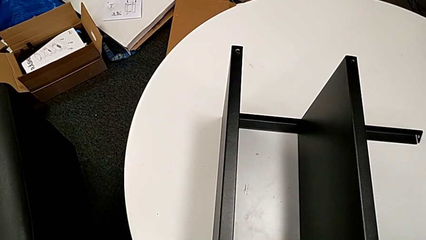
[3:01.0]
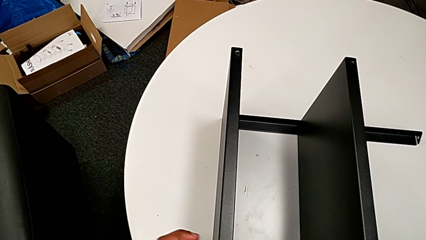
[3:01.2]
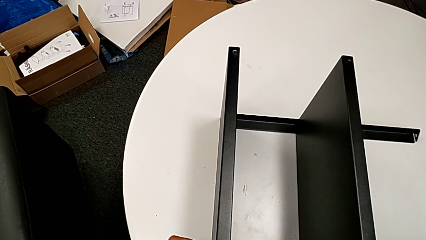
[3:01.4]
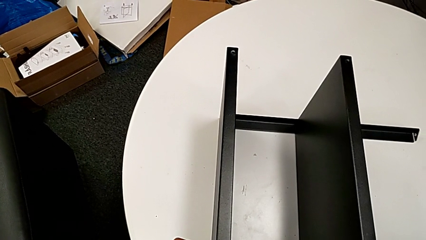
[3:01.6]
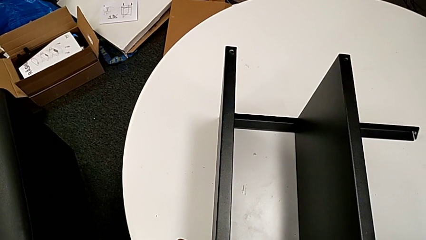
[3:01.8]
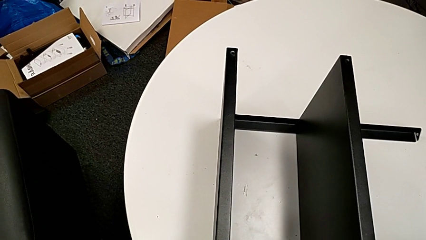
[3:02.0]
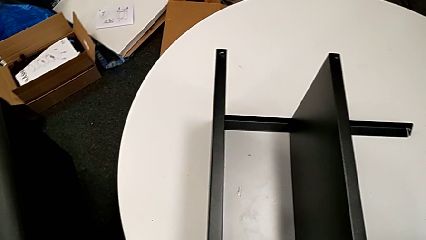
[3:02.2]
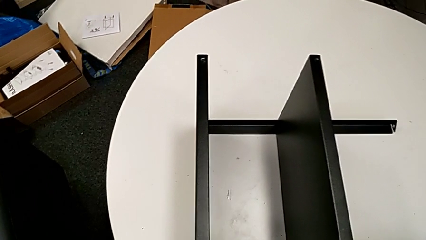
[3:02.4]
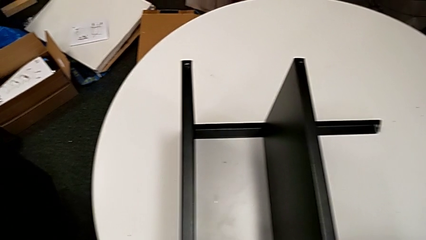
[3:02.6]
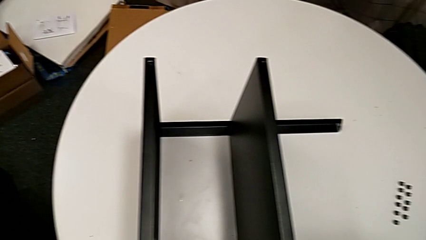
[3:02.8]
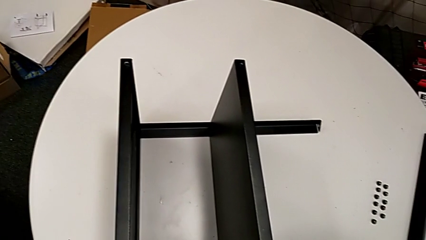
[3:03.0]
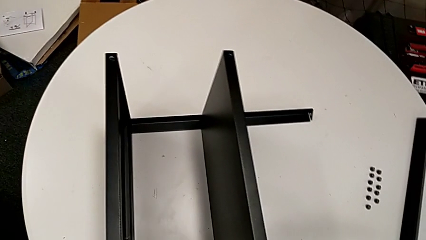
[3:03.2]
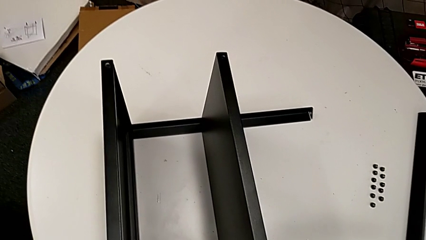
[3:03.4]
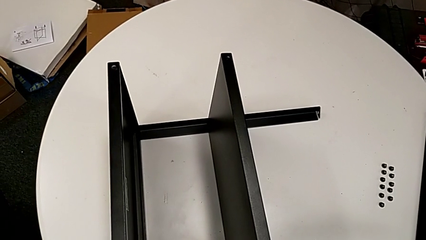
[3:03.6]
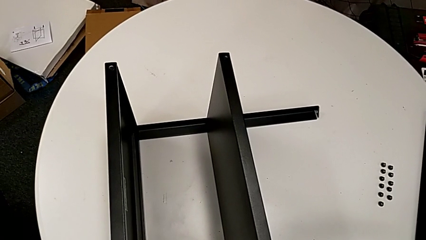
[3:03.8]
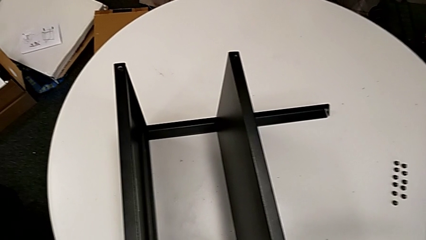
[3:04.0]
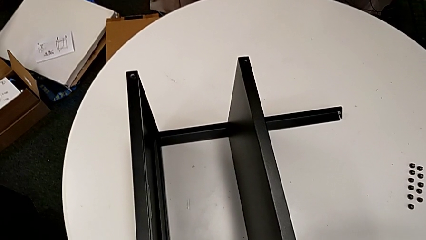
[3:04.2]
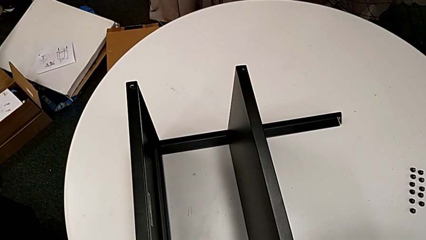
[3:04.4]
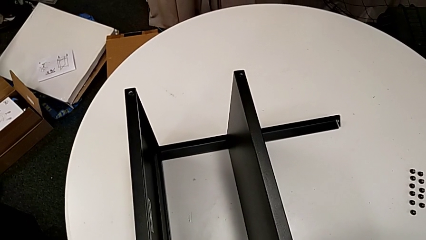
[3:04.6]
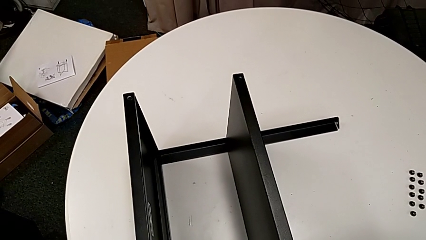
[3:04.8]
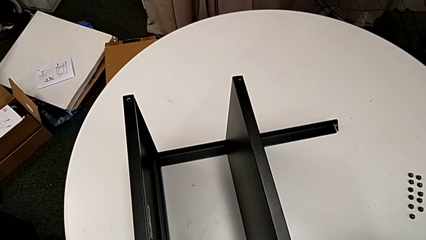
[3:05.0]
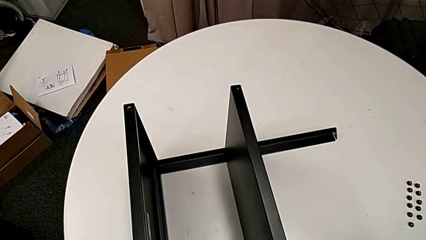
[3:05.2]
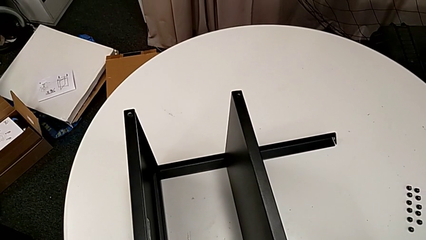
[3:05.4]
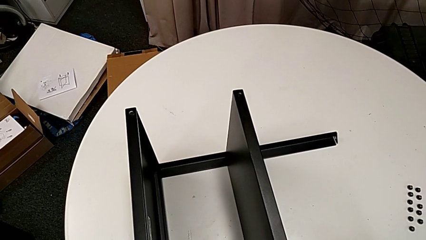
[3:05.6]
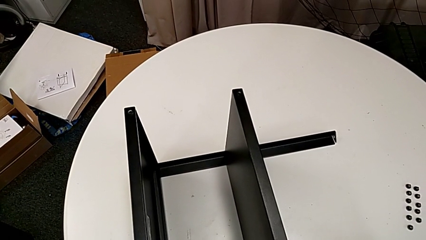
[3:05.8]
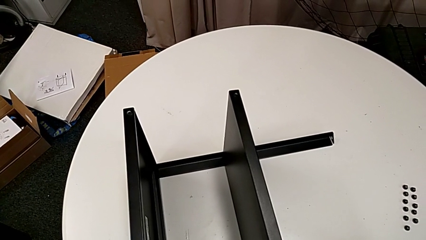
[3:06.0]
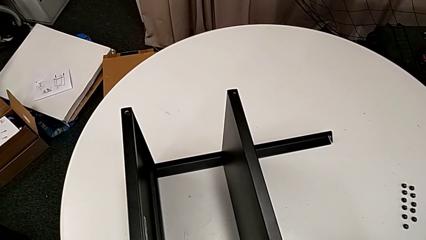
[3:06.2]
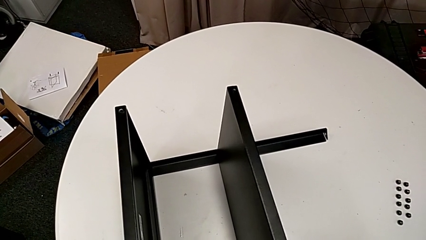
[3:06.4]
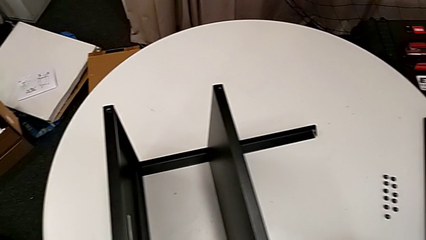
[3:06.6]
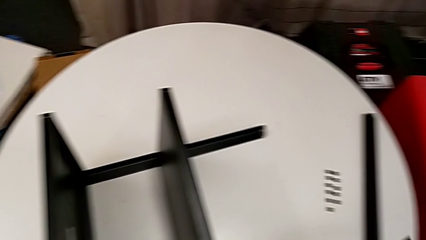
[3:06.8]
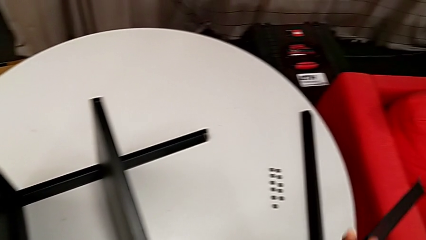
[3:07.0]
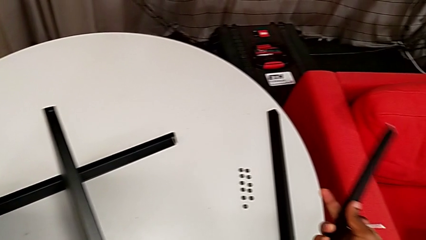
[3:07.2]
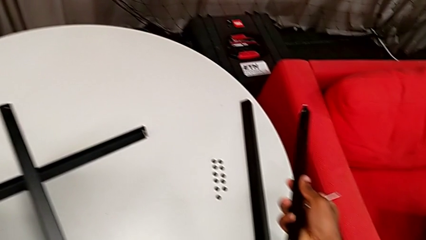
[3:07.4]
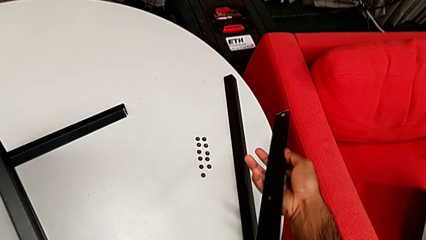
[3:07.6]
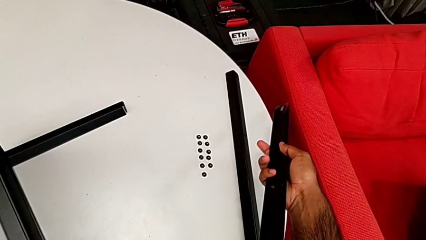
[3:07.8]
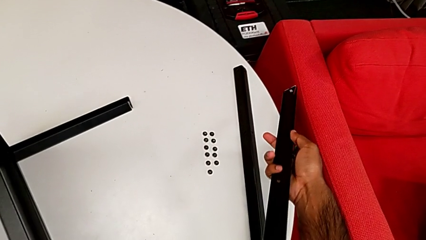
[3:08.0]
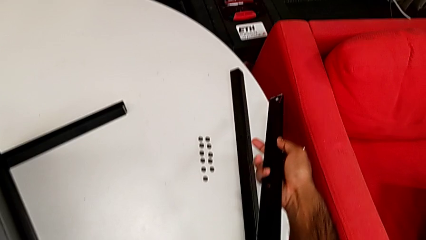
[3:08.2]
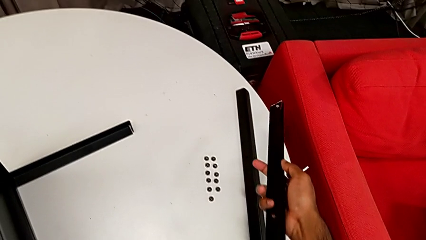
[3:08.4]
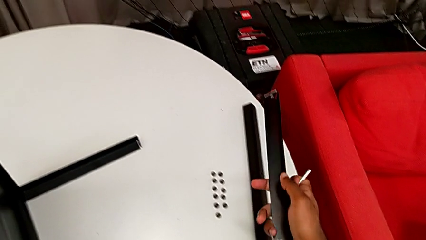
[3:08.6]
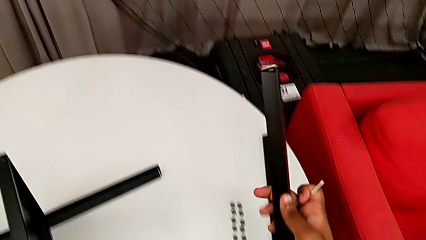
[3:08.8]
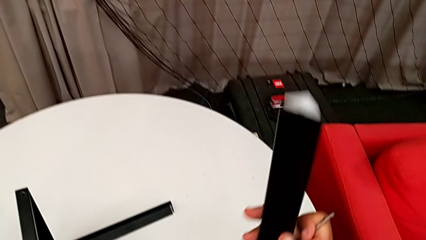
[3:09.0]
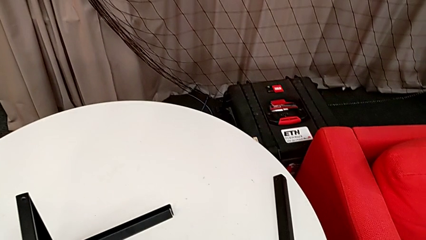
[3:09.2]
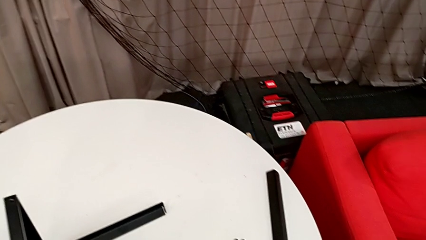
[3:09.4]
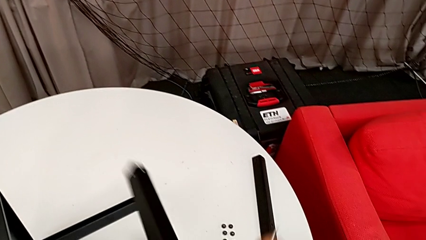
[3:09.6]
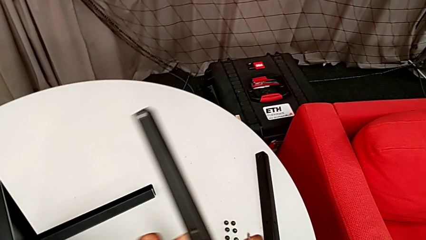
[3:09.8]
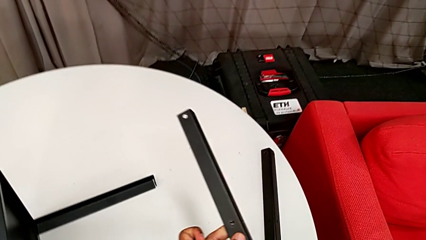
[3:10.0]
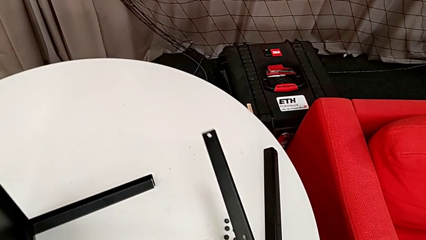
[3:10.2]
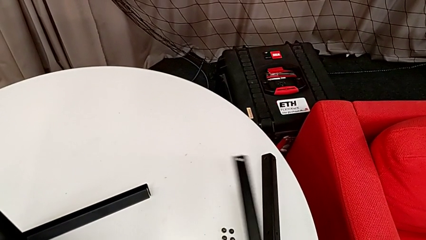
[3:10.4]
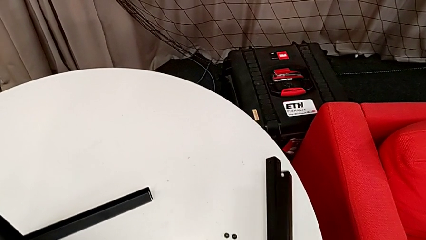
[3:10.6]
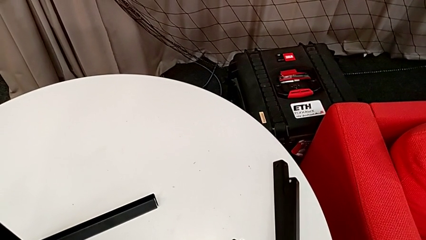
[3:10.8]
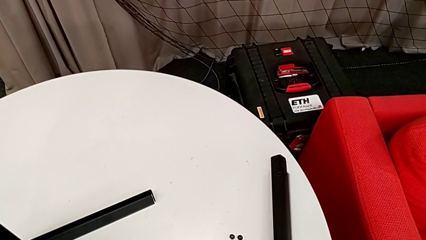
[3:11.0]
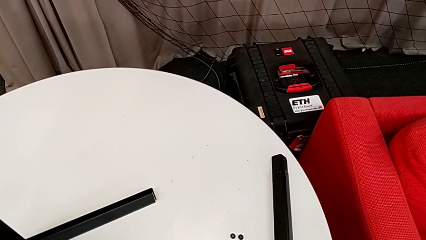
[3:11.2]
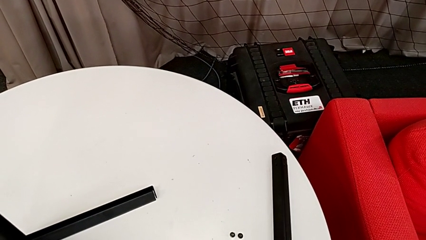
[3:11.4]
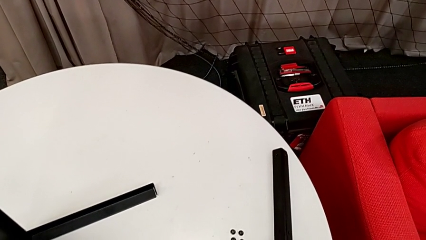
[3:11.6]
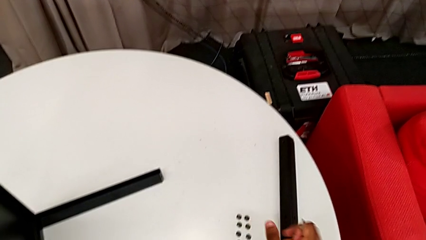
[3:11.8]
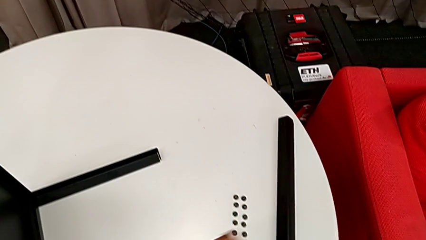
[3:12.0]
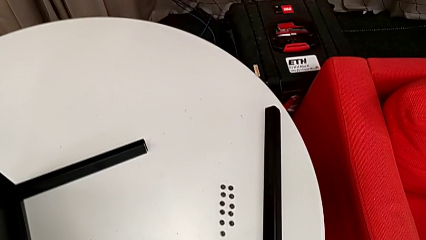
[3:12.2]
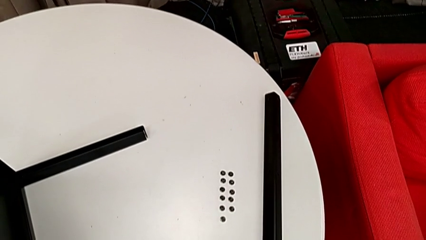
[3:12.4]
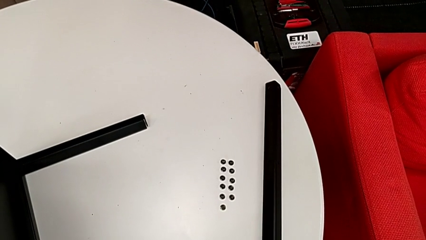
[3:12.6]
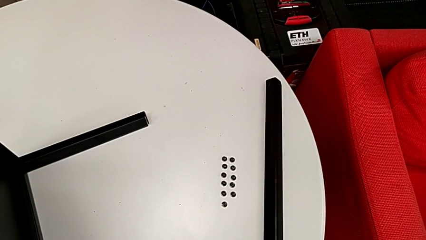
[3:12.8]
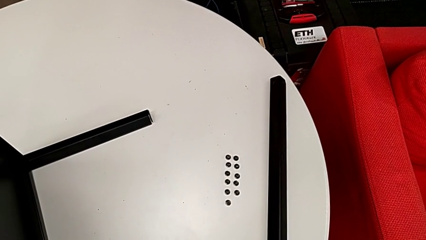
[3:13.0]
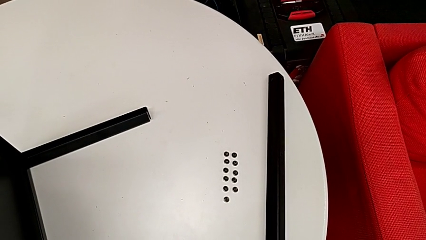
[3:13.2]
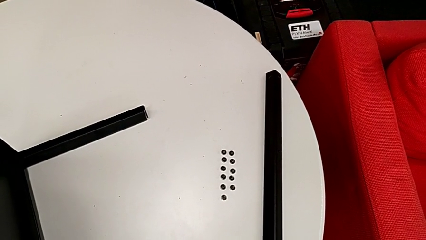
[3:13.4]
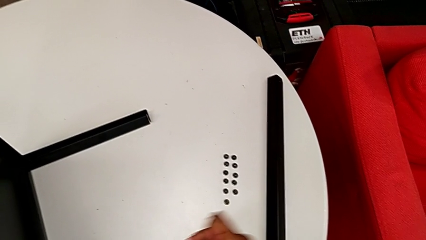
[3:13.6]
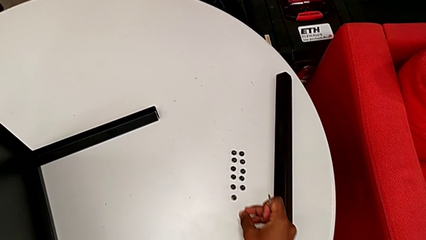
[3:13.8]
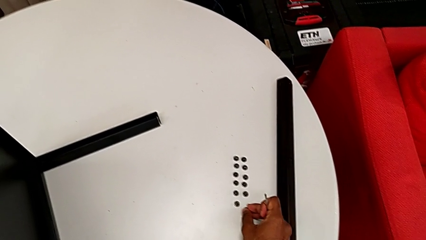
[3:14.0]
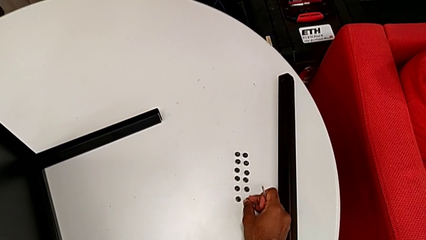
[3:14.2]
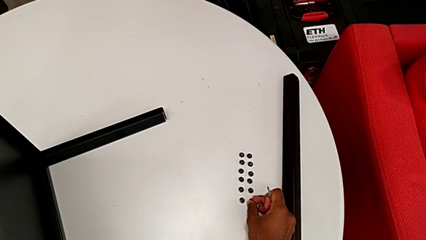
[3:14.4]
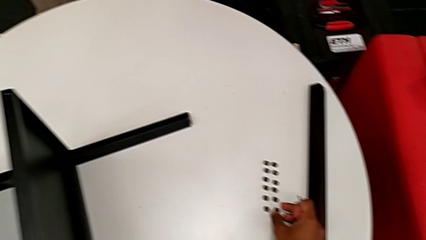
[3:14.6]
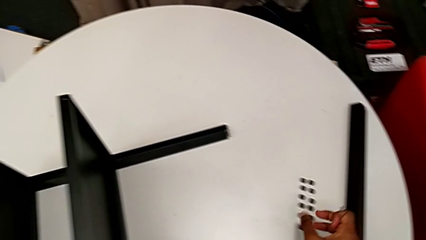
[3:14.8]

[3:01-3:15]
The camera wearer is unscrewing the screws on the third leg with an Allen wrench. They keep unscrewing the hex socket head, disassemble the leg, place it, rotate it, place it and place the hex socket head.

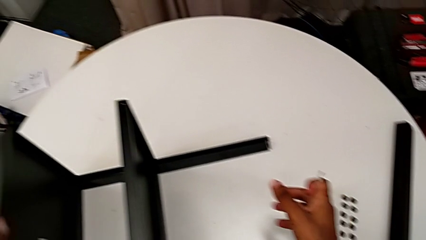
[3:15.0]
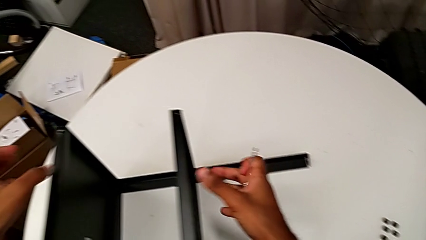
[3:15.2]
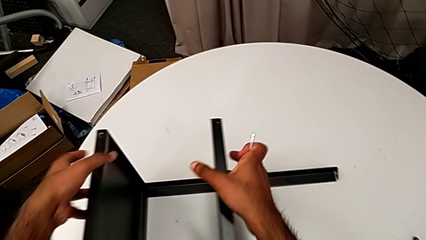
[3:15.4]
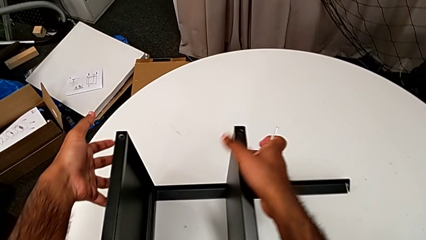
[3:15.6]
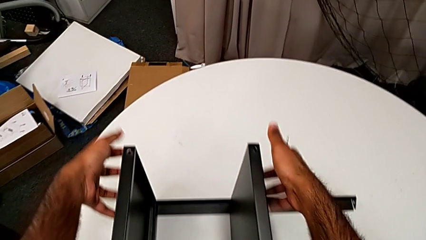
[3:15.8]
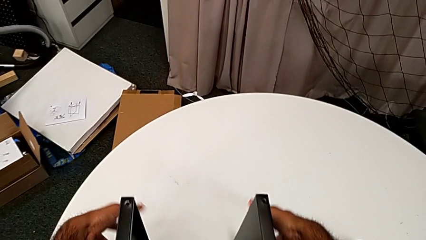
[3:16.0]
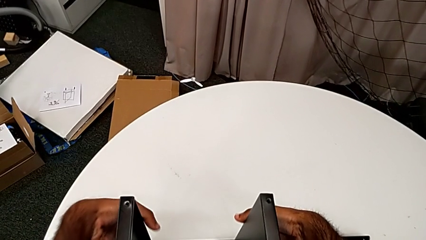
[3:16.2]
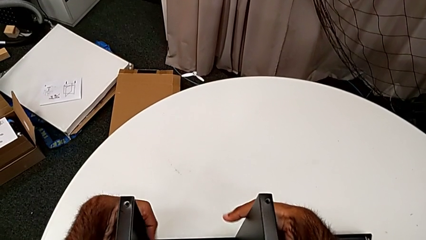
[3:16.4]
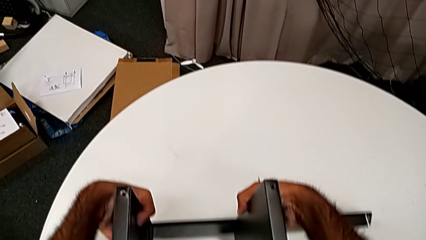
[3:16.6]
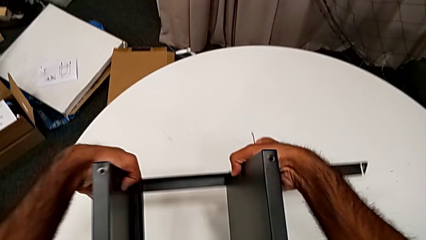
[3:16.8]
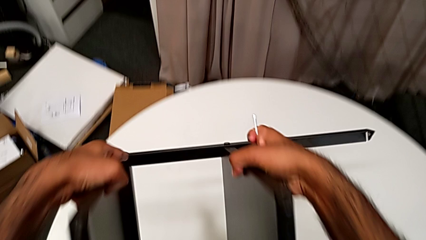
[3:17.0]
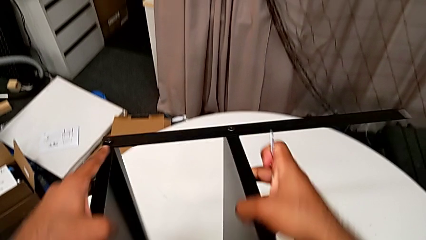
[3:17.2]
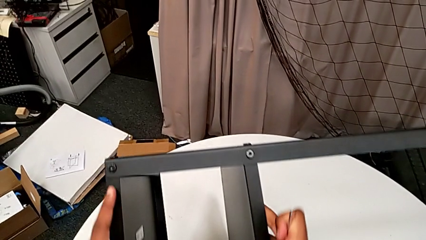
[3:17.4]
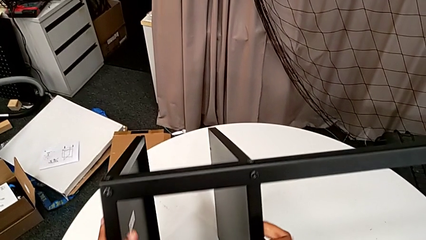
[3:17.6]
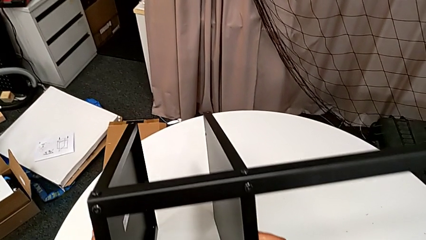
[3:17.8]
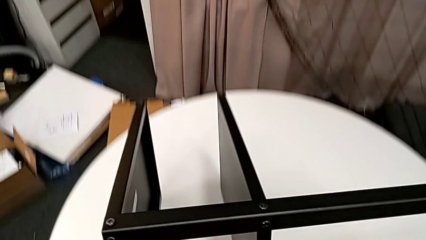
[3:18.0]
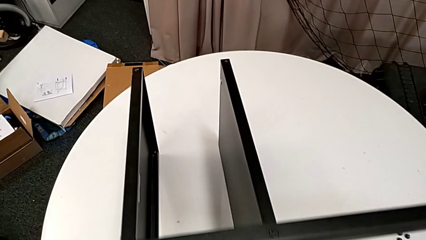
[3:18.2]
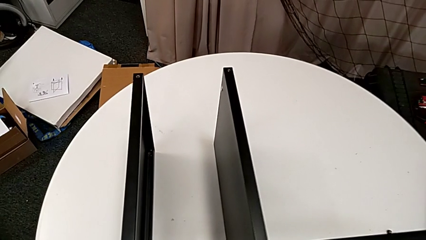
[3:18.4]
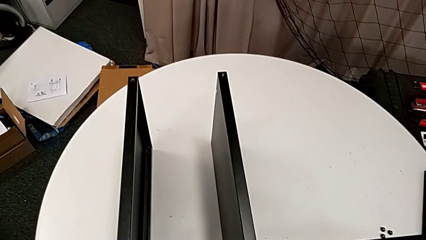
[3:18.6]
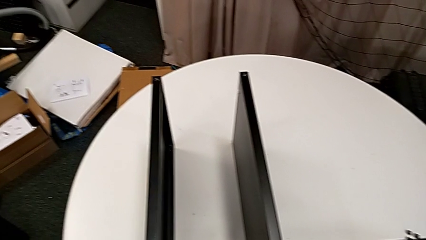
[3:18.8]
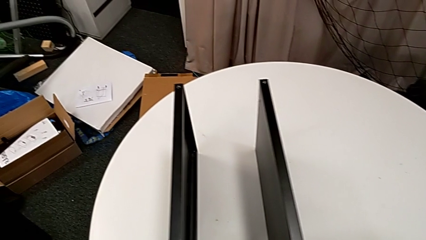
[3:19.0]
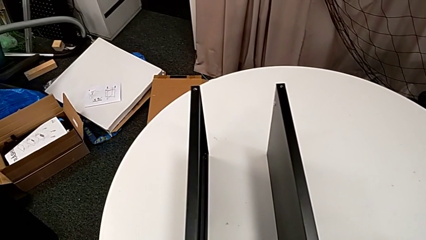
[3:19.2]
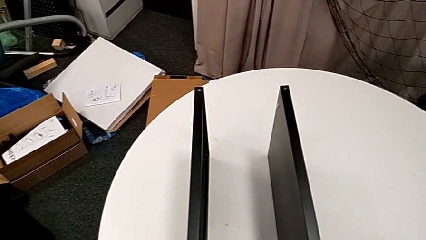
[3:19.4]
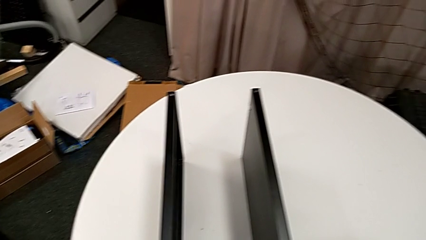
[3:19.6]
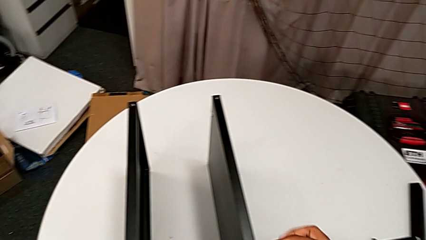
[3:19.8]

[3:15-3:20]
The camera wearer is unscrewing the screws on the fourth leg with an Allen wrench. They rotate the nightstand and approach the Allen wrench.
